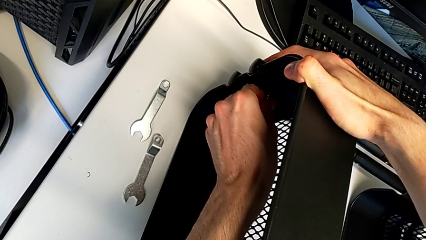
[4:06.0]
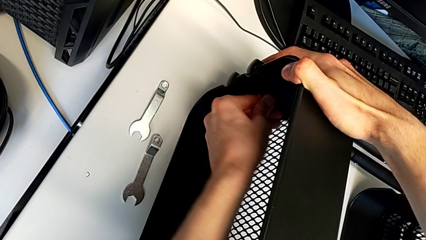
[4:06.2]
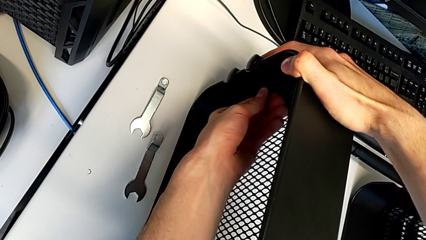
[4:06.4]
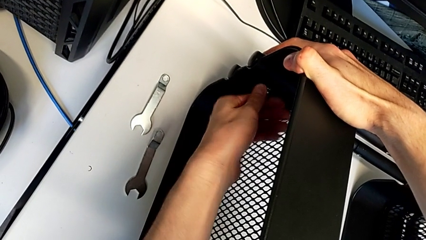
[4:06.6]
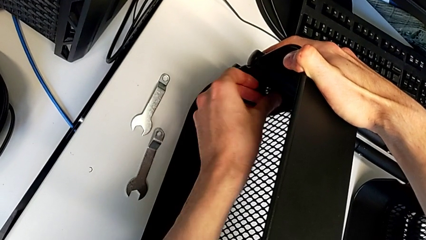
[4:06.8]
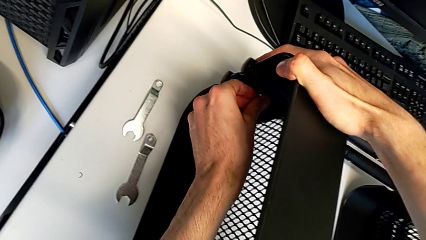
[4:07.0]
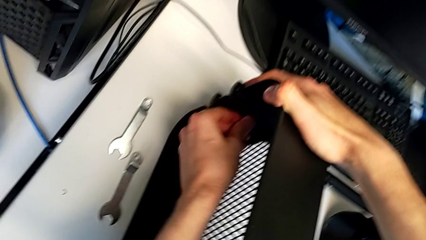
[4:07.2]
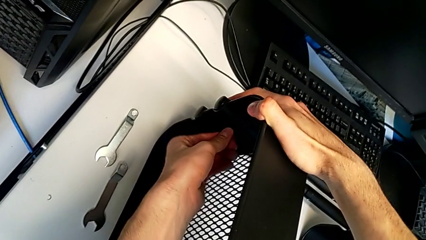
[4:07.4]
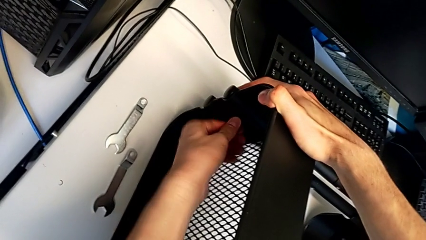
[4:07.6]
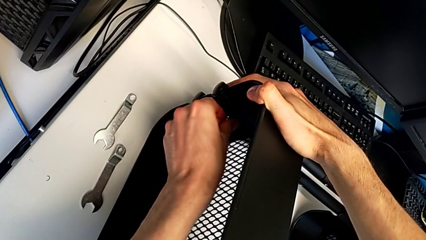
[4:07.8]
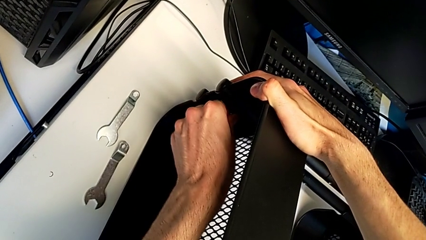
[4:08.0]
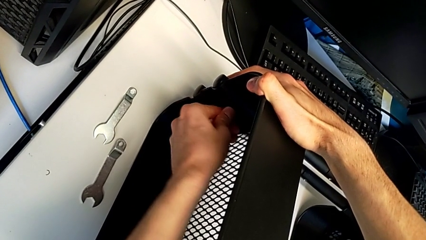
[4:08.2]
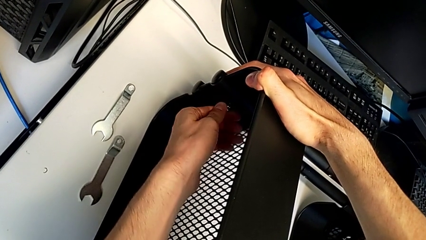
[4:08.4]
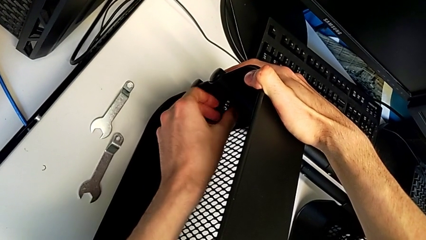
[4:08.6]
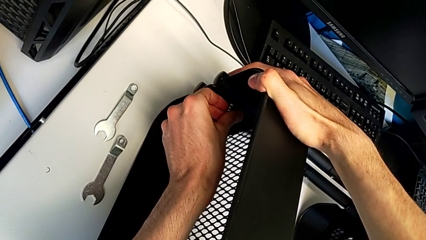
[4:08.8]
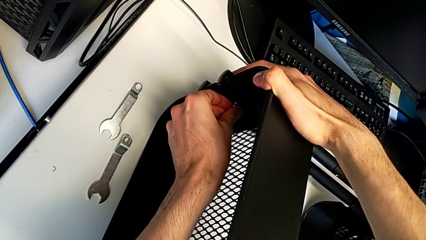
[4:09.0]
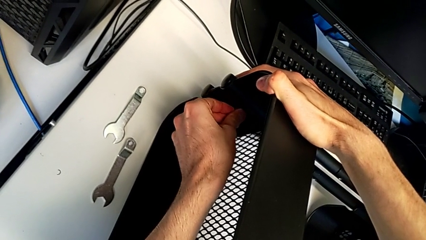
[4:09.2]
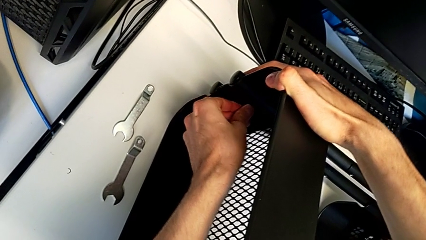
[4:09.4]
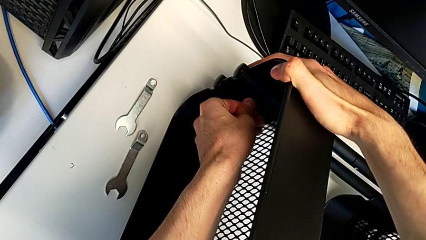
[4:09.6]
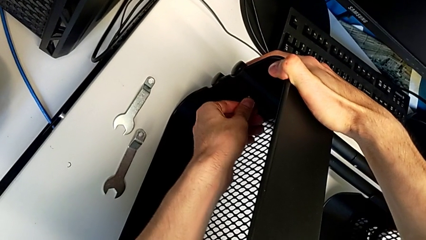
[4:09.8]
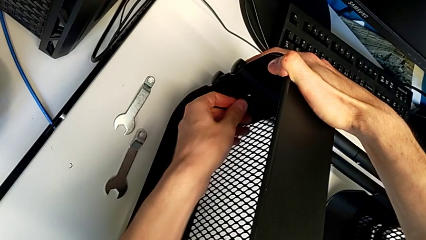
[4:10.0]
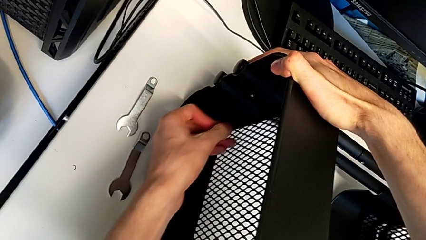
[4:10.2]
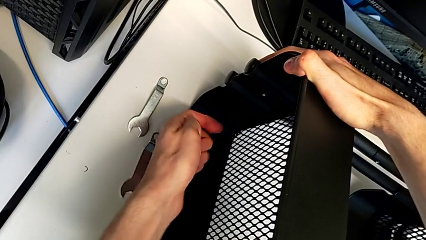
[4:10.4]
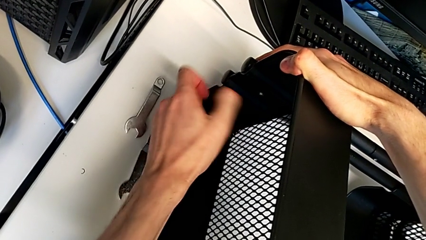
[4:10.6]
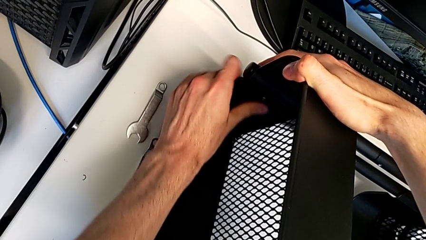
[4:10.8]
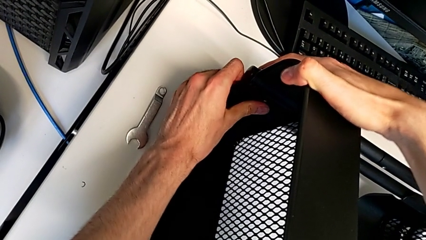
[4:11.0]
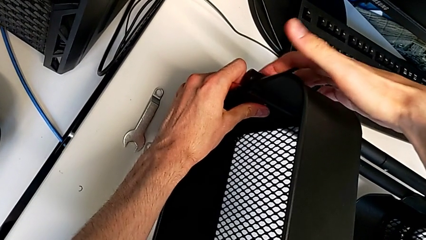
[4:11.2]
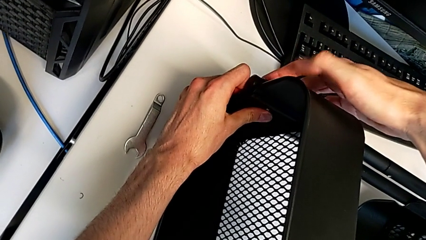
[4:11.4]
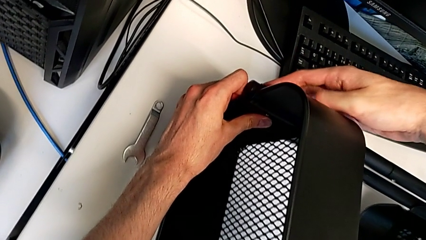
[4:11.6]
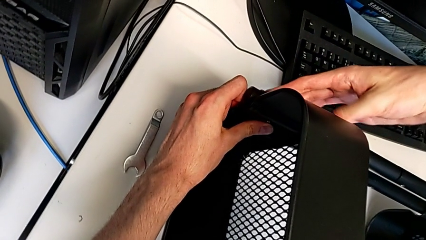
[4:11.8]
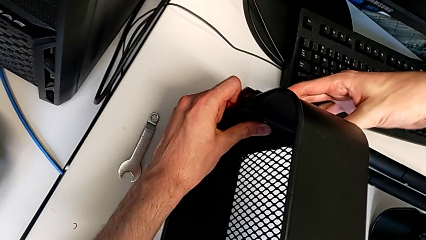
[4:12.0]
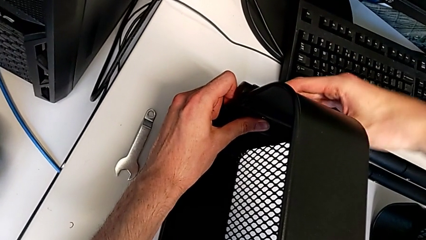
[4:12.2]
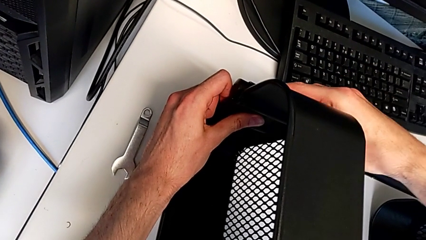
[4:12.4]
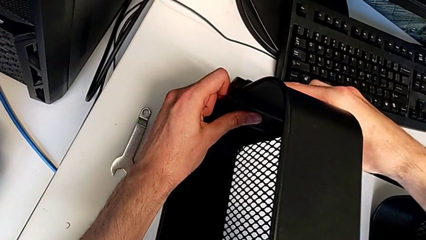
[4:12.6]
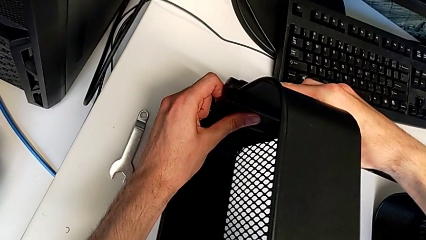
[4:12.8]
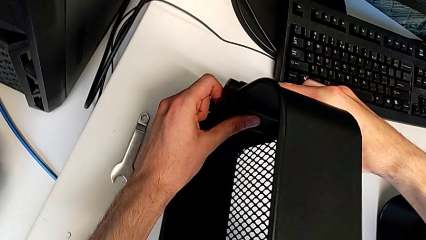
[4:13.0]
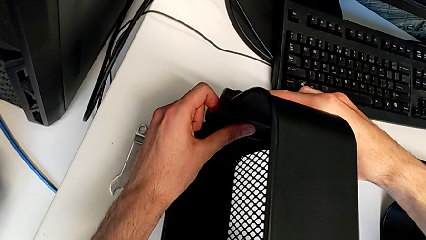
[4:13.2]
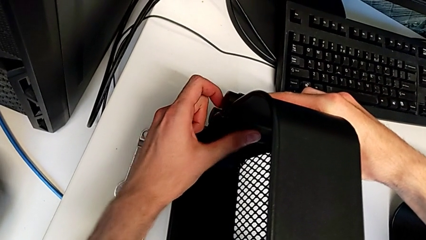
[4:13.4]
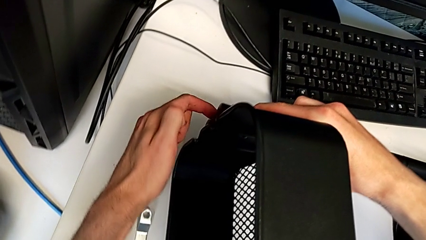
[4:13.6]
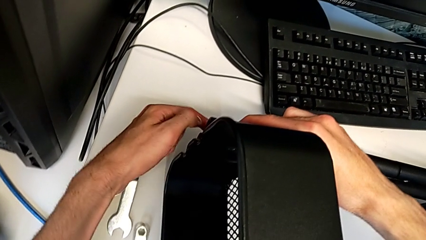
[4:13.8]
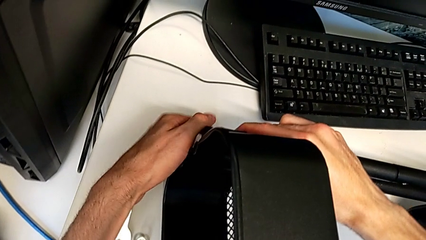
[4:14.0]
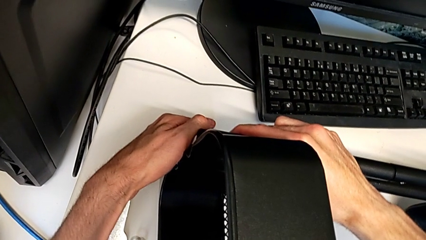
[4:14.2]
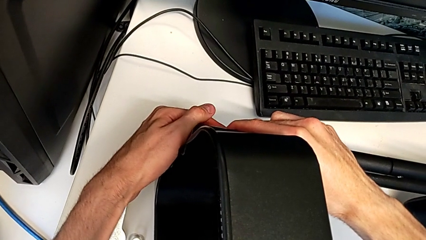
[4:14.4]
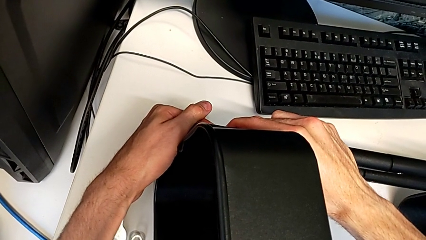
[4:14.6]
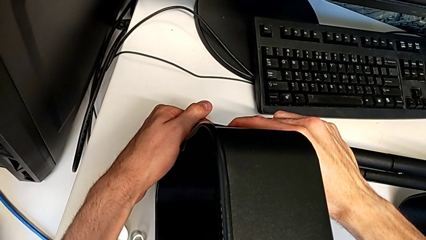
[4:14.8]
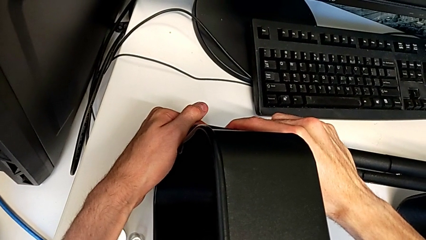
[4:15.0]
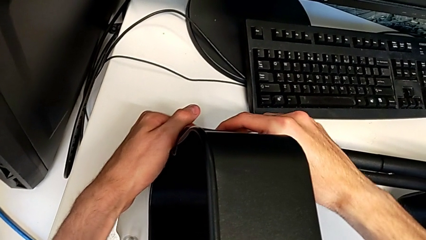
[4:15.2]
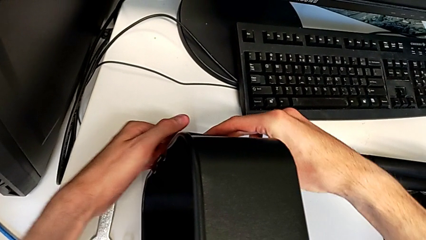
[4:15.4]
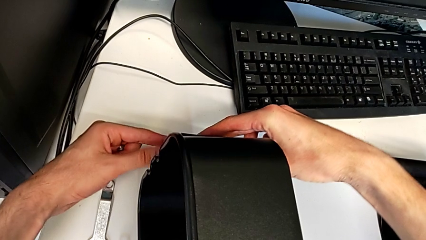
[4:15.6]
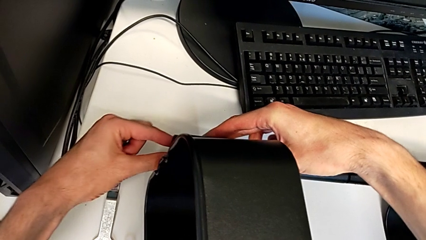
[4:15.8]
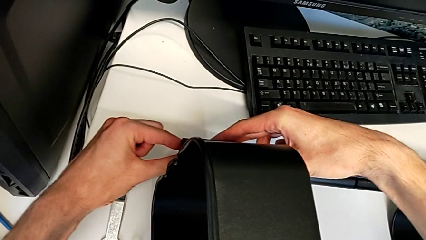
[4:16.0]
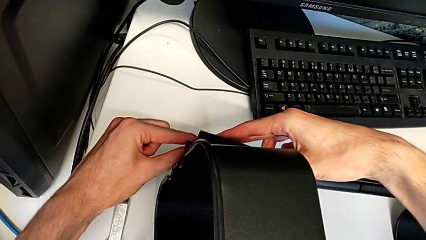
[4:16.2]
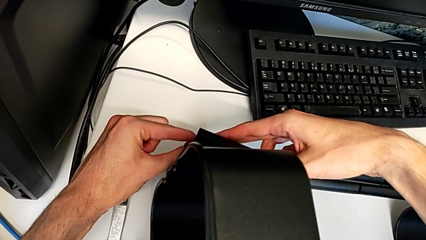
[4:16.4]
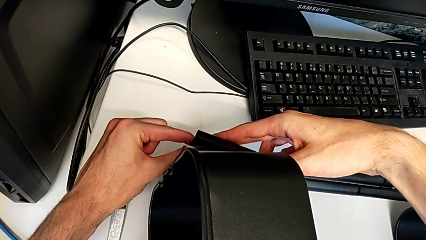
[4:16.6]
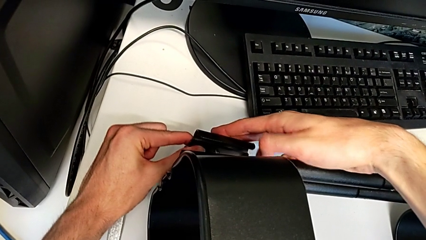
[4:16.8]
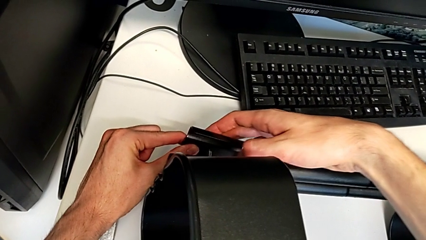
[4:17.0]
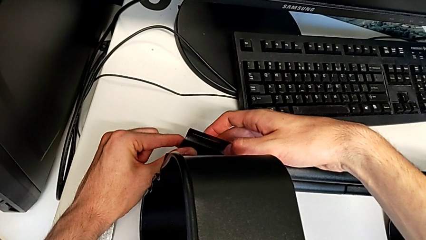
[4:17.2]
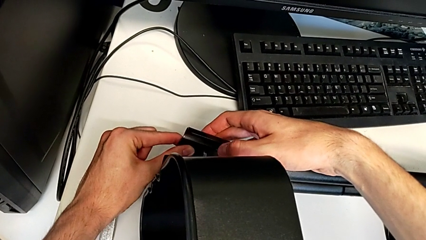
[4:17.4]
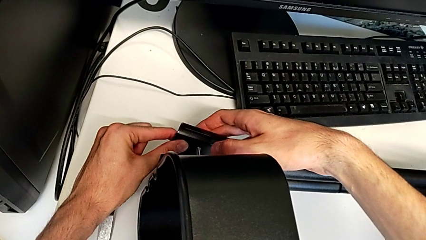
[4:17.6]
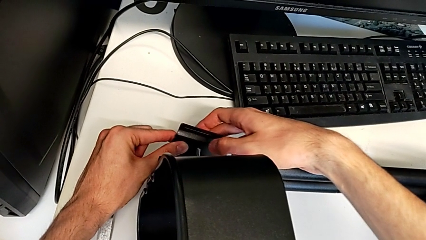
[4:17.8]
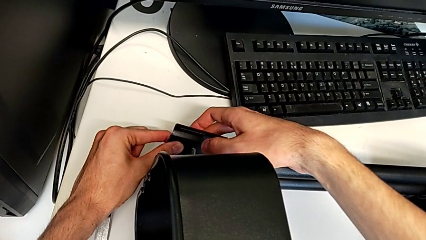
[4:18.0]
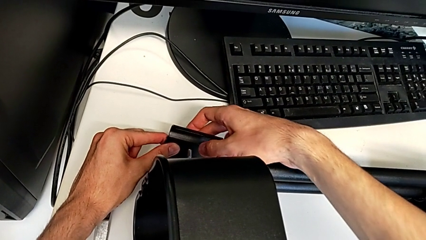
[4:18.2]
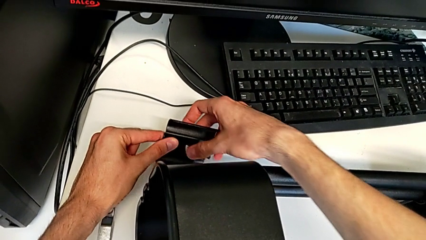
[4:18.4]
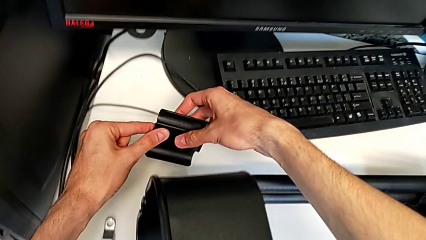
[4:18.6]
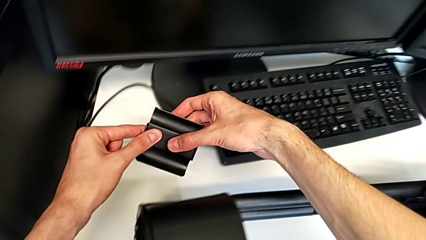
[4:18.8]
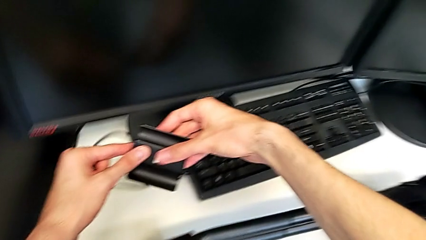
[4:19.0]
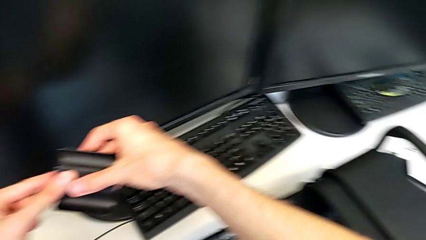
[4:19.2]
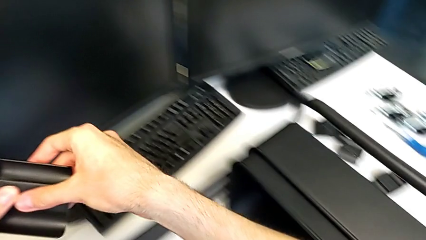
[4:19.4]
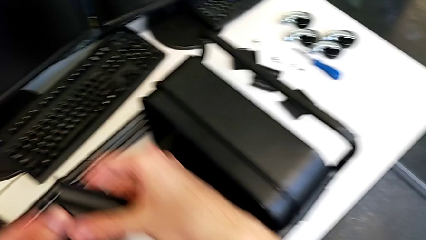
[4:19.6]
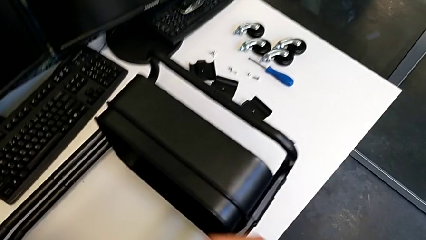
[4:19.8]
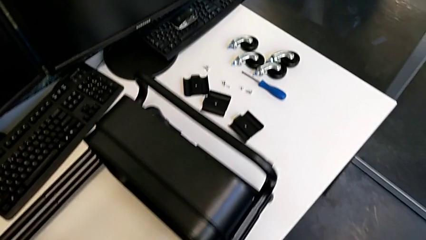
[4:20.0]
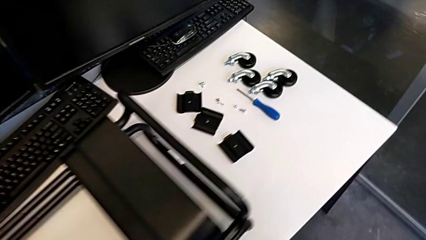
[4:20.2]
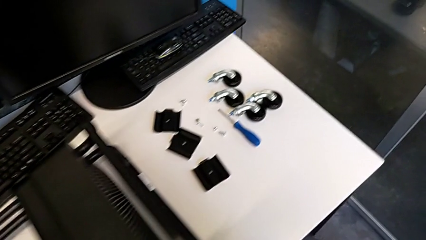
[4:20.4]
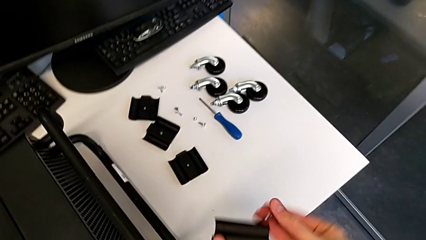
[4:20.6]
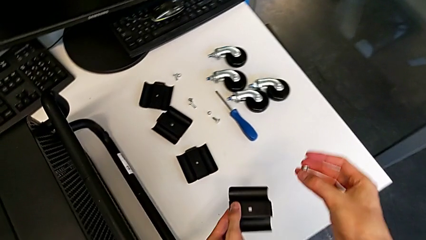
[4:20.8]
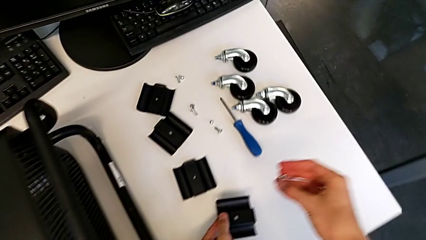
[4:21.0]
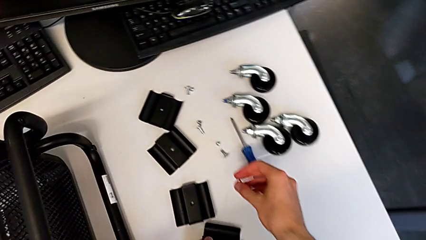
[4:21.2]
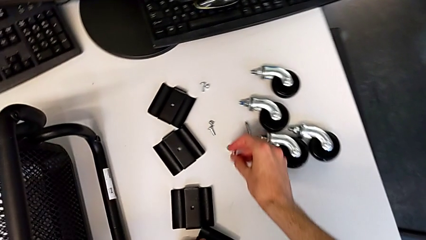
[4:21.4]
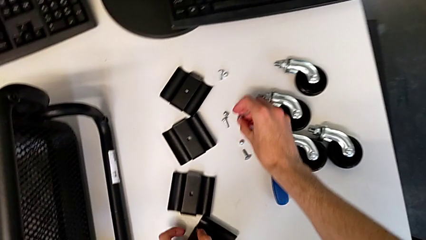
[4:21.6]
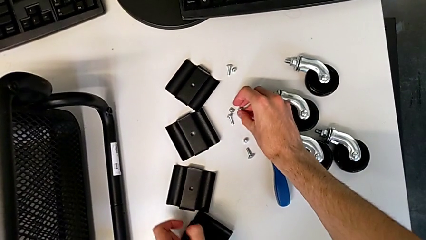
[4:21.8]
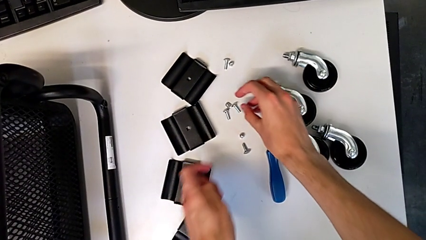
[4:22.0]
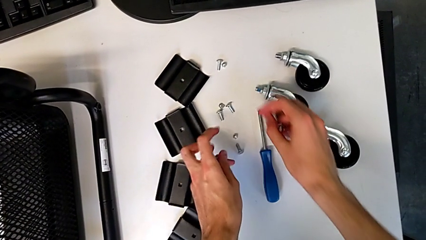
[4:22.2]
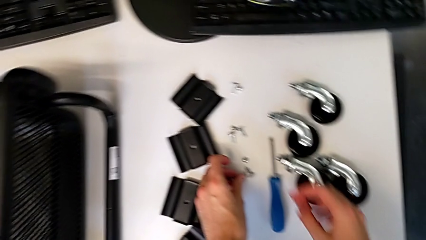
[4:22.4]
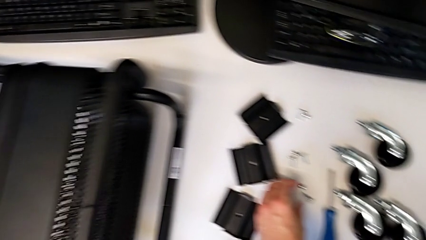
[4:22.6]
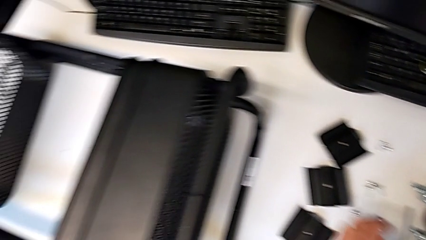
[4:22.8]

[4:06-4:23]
The camera wearer is disassembling the upper grid tray. They keep unscrewing the hexagon cap nut, disassemble the bracket, place it, place the hexagon cap nut and place the bolt.
